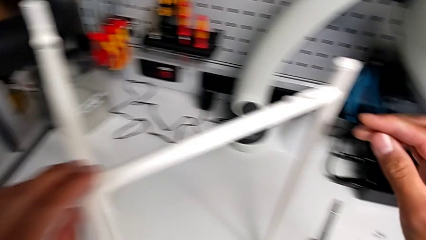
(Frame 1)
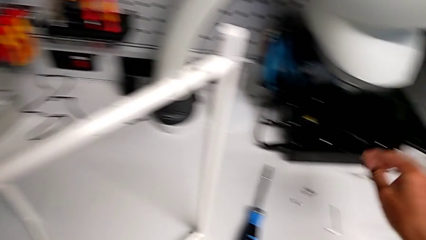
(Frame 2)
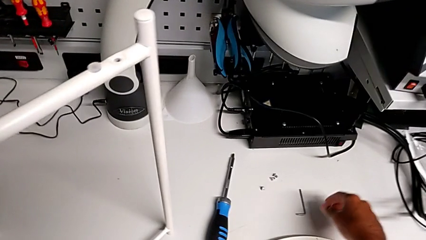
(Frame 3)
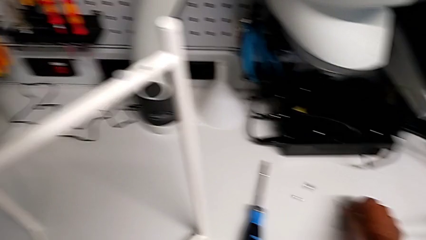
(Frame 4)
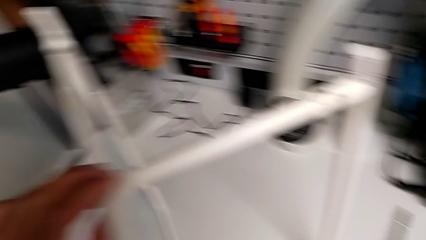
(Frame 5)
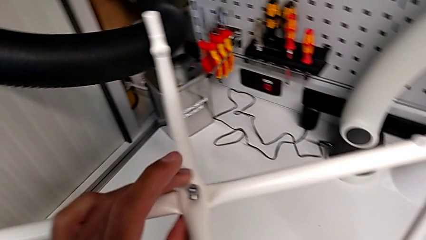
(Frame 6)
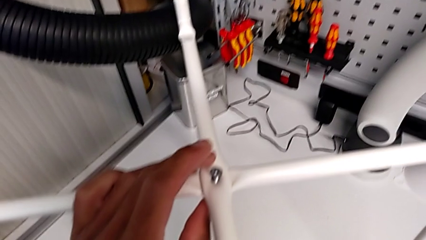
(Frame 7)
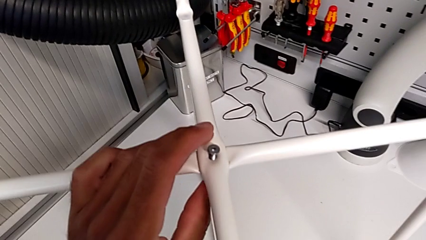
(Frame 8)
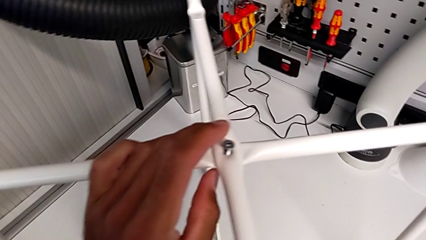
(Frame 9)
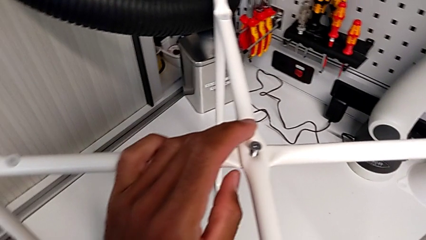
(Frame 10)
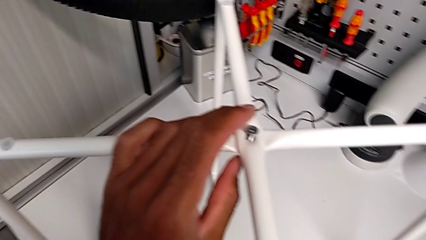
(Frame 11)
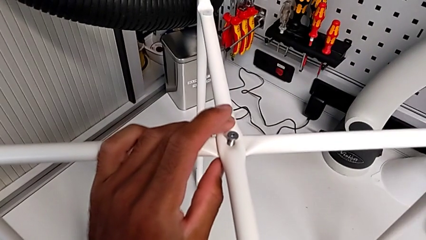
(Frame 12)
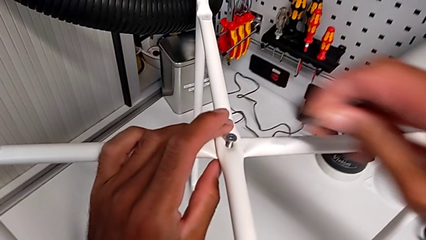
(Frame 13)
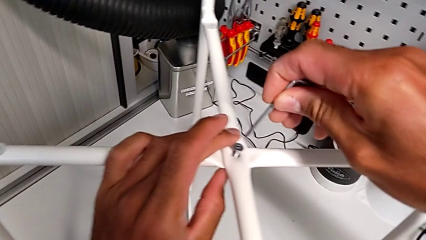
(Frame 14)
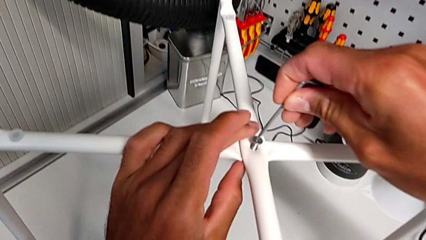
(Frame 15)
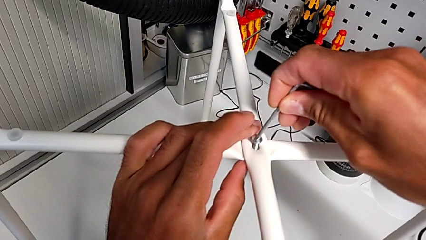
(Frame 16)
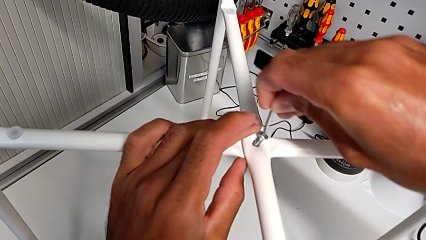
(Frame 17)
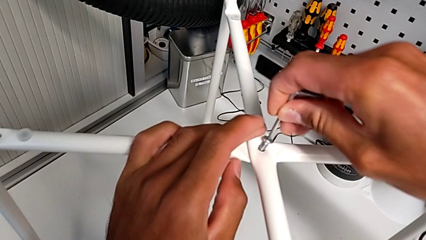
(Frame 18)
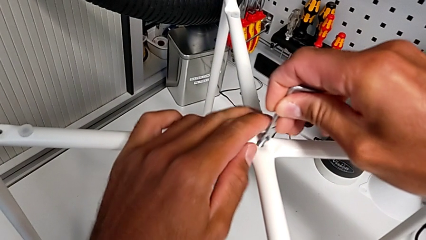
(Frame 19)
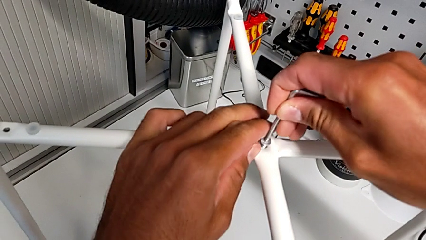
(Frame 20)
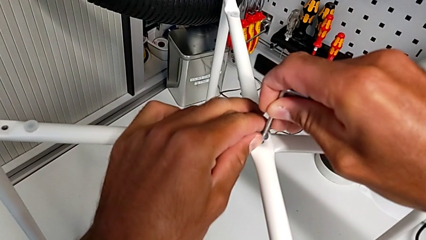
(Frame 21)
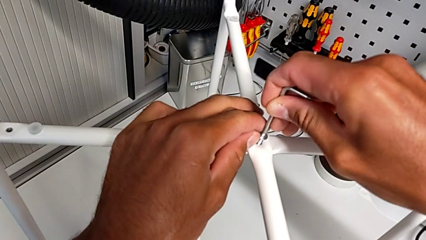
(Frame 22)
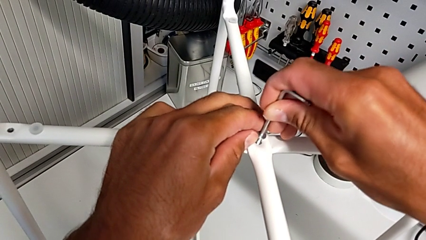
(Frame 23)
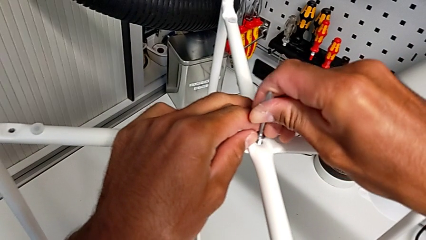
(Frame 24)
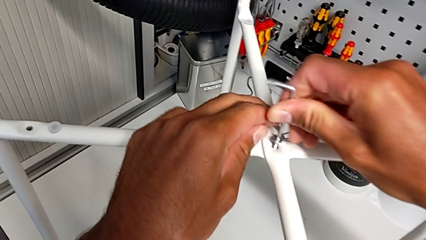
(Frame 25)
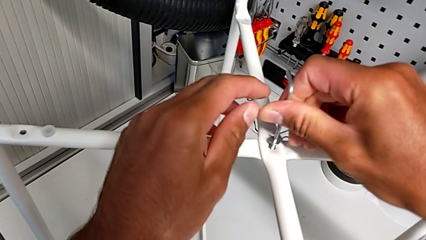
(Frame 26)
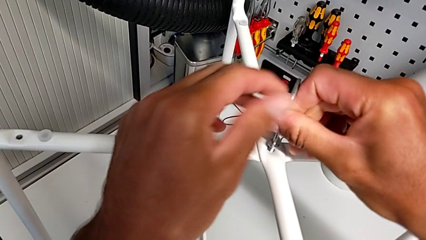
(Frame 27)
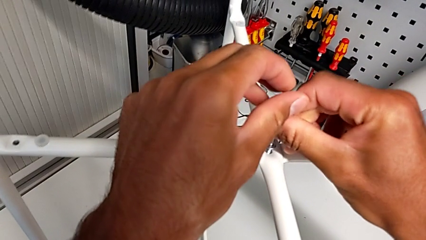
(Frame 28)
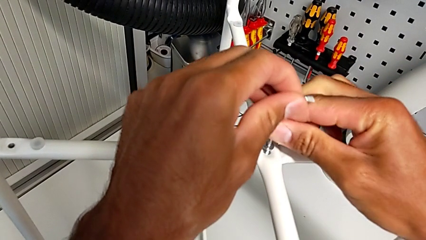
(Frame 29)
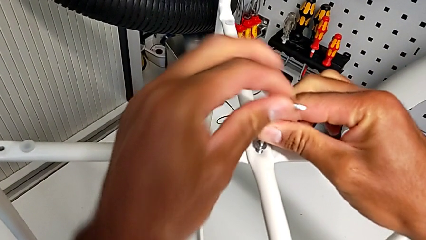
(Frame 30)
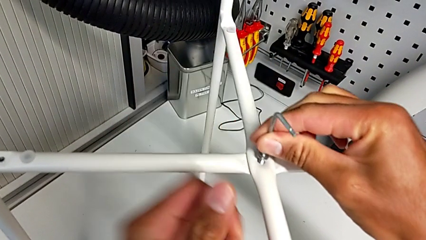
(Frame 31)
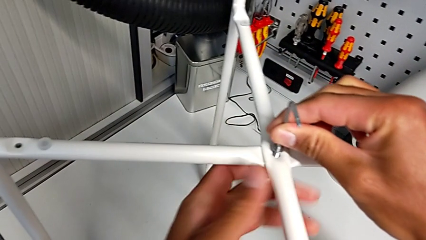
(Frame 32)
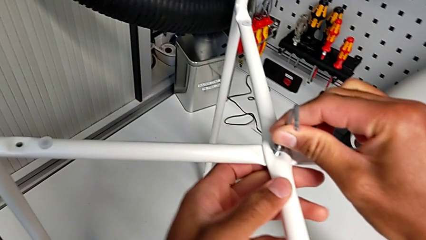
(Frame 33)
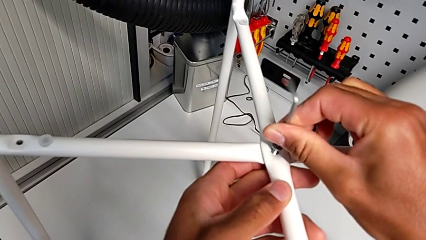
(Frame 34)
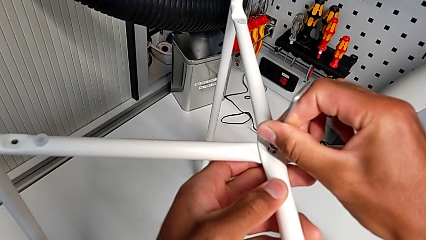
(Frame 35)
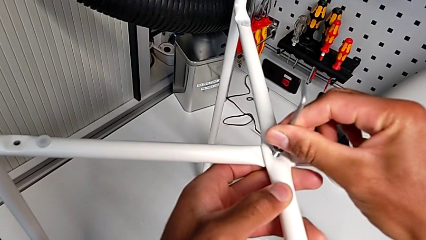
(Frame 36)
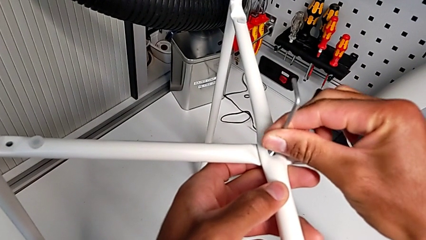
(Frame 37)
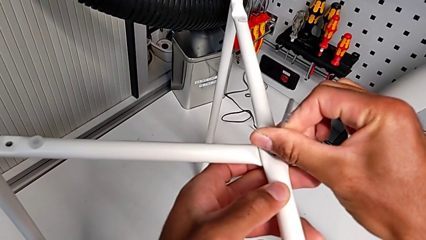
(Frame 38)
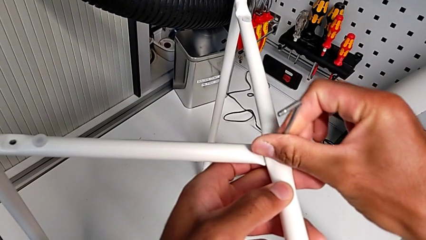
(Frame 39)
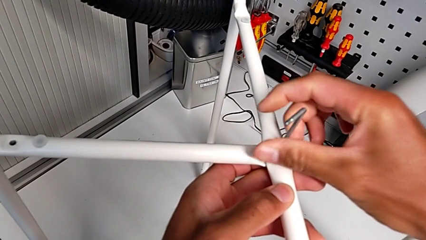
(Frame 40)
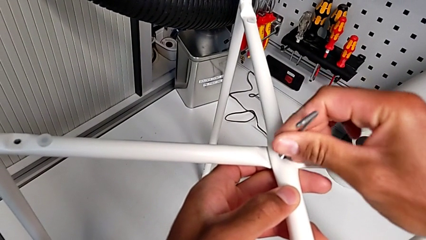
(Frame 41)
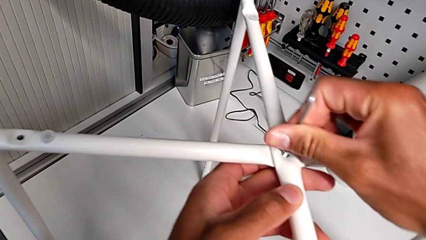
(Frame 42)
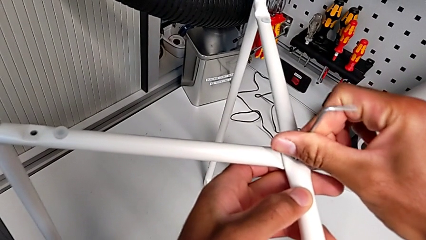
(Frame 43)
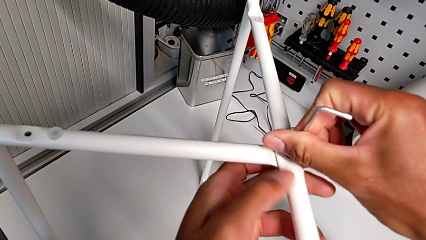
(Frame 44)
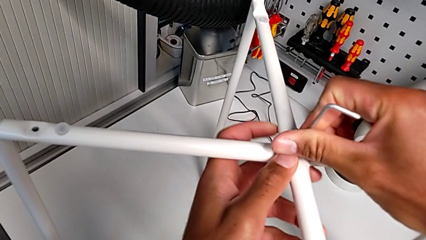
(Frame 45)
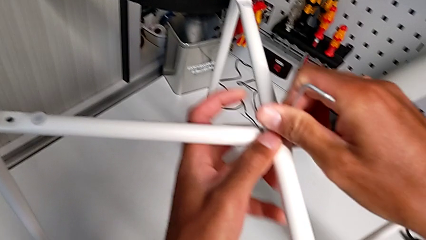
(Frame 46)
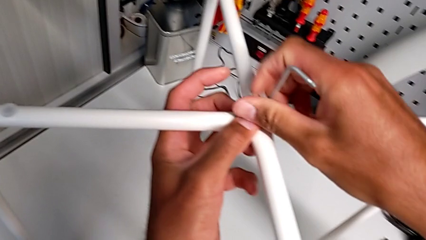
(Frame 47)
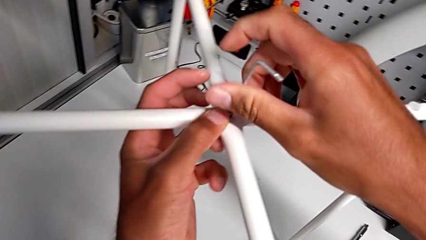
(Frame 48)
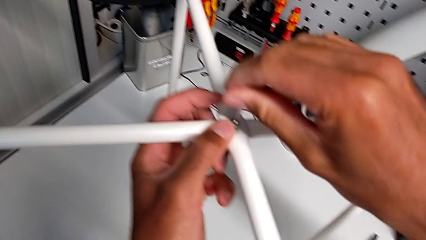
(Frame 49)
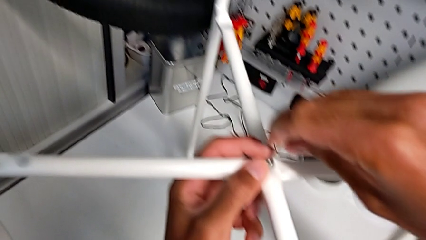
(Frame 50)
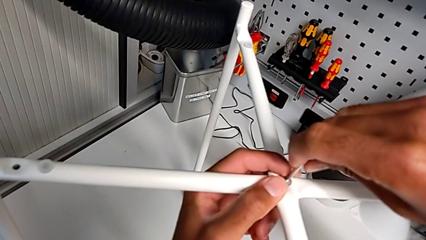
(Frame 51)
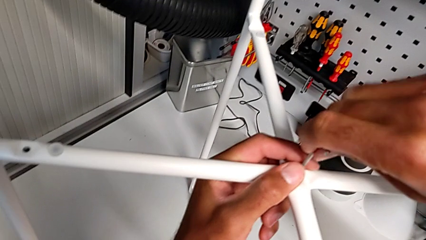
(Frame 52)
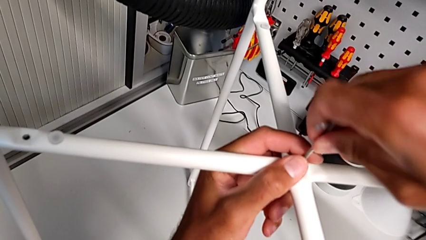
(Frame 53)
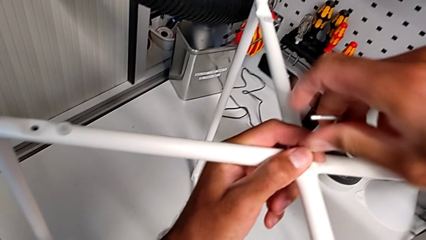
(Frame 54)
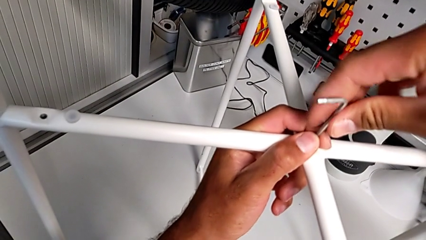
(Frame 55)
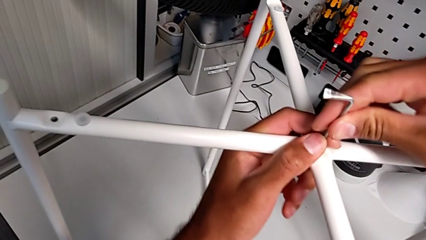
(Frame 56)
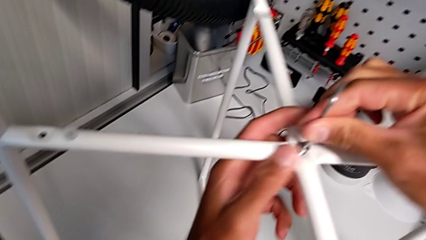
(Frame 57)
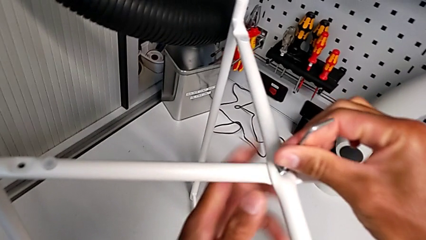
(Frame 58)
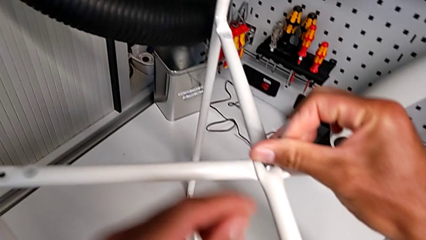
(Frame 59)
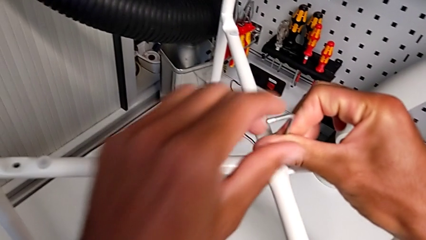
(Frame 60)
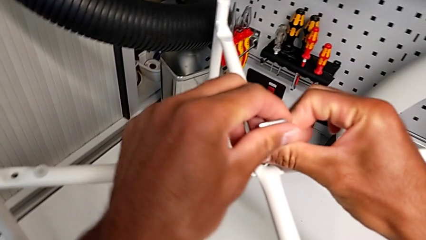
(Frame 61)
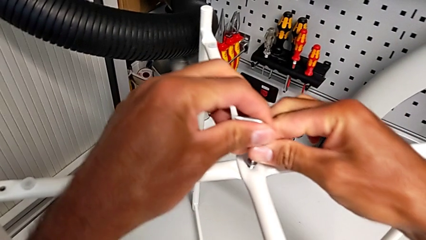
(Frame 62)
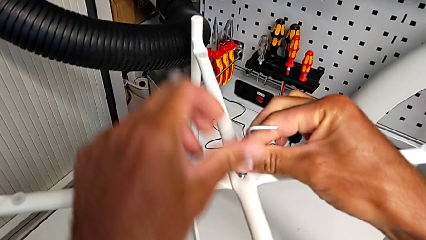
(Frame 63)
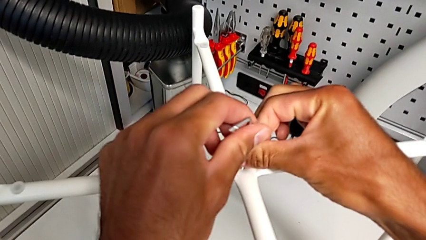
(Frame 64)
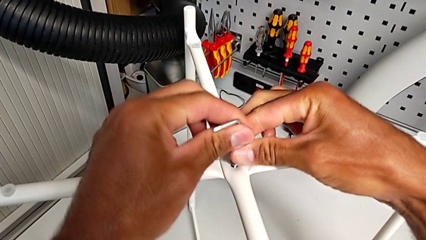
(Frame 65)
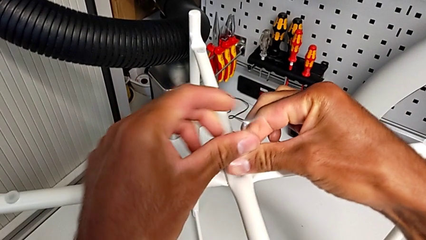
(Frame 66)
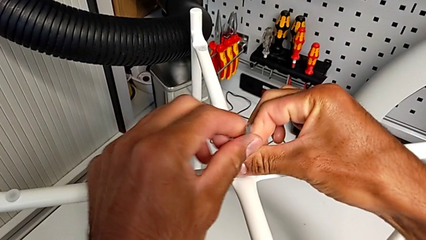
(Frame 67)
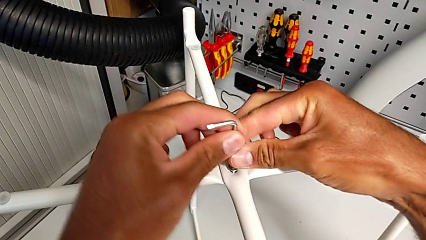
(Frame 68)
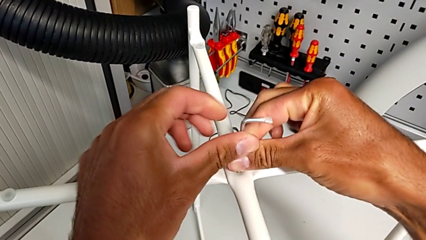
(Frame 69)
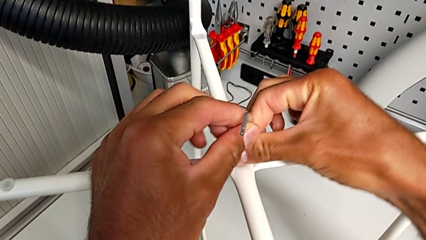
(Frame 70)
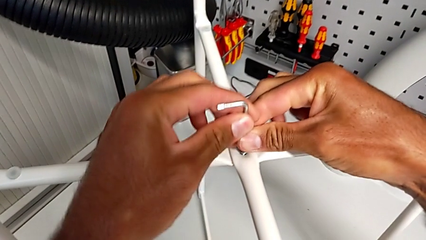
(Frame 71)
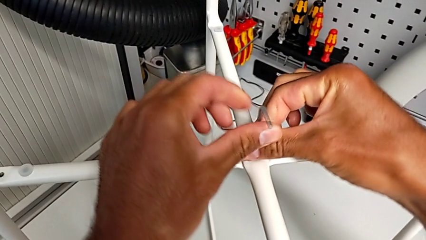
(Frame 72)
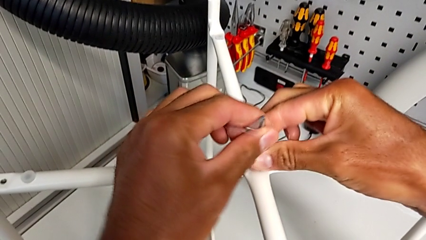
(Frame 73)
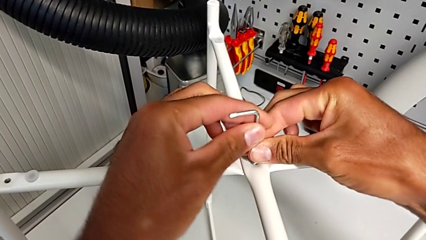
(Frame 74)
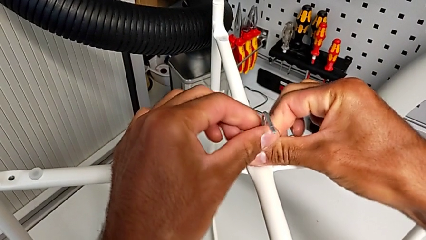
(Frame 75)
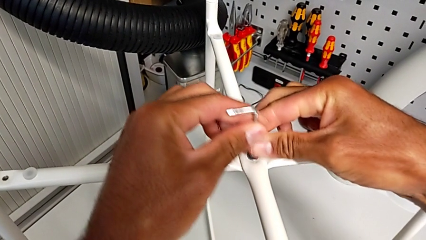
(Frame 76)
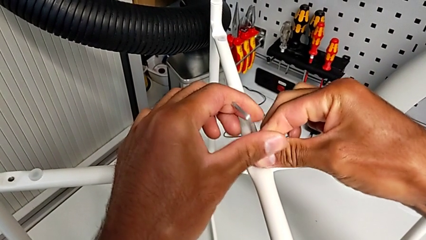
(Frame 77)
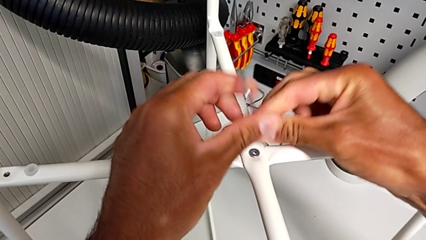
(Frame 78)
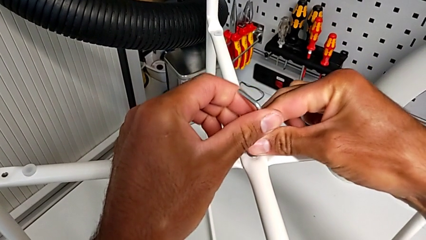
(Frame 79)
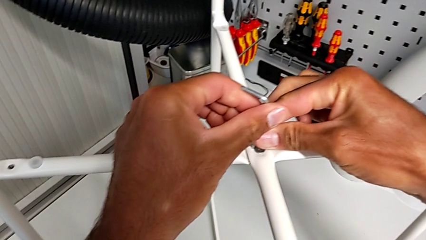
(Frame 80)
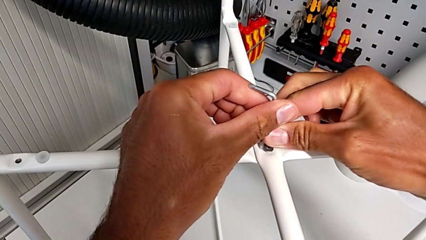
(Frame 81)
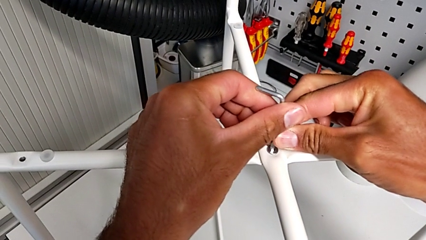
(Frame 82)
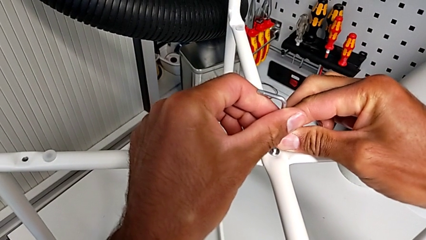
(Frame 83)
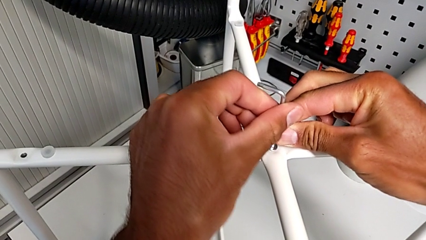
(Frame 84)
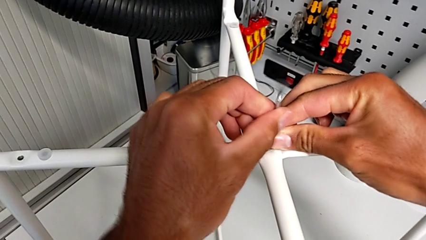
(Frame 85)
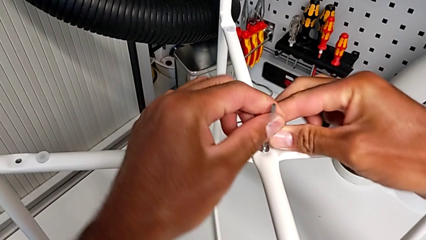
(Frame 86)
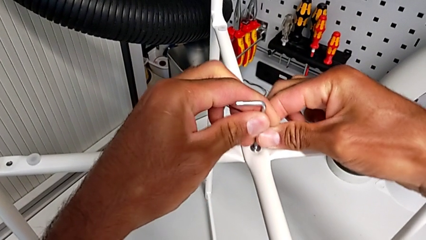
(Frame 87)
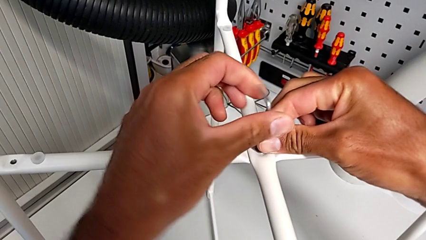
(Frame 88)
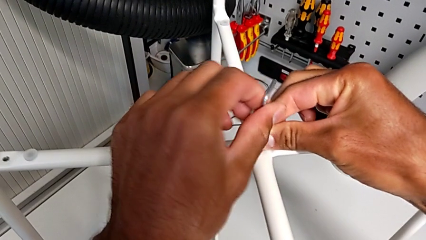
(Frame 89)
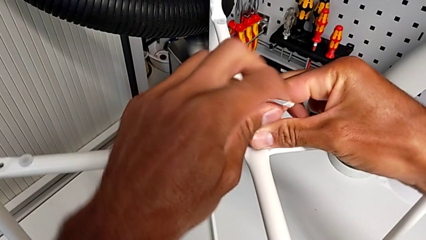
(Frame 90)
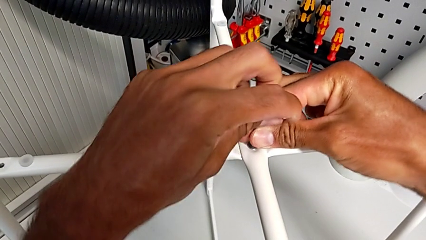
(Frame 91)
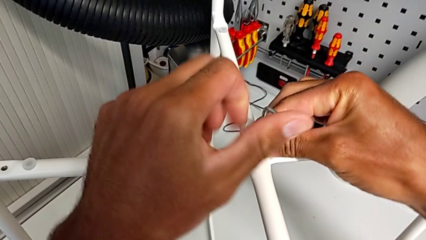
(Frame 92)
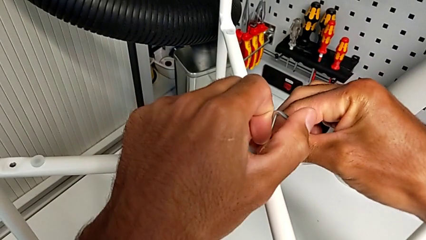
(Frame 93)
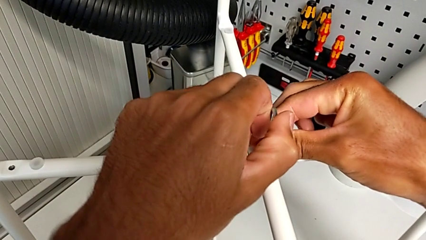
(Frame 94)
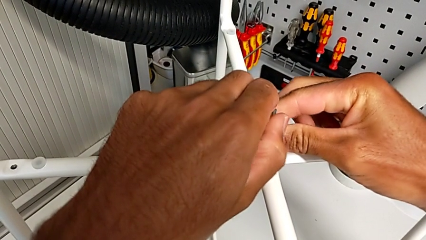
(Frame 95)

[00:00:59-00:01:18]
The camera wearer is assembling the top screw. They grab the Allen wrench, insert it and begin to screw the hex socket head.
